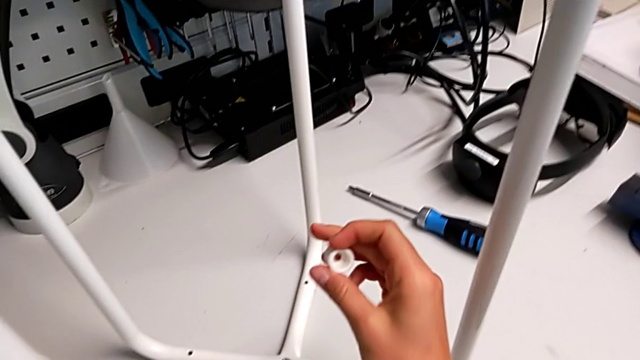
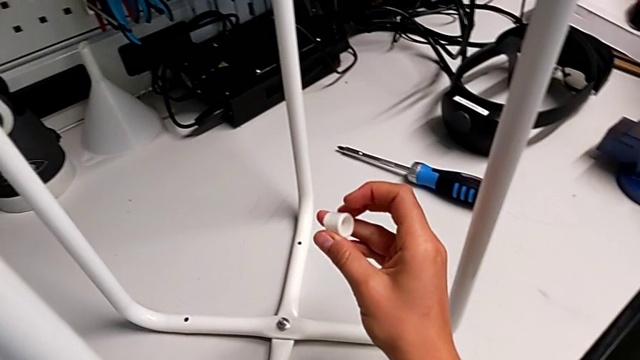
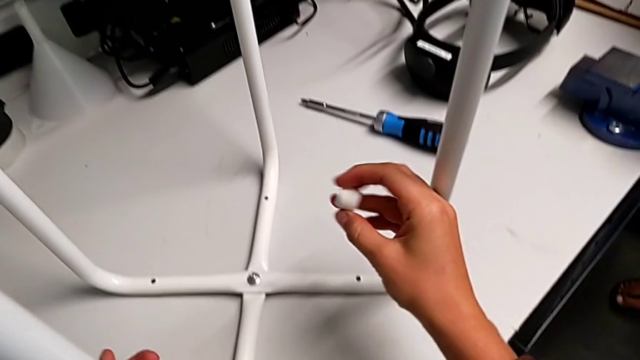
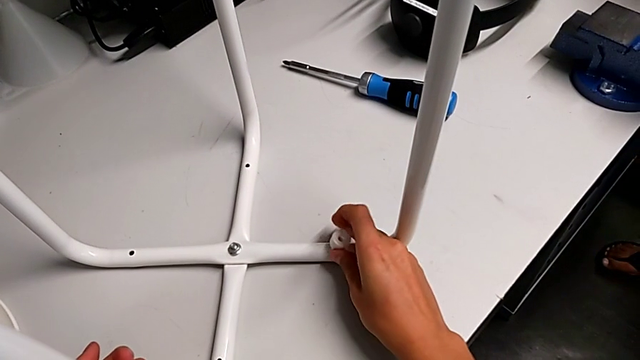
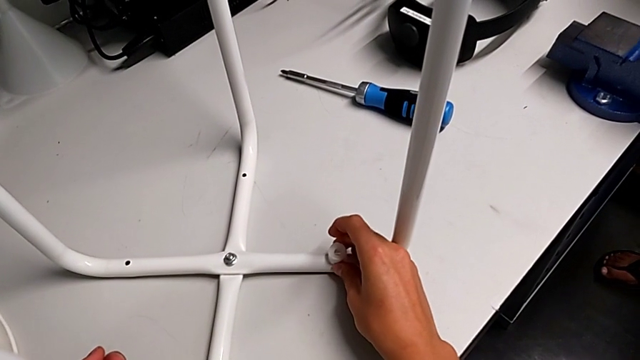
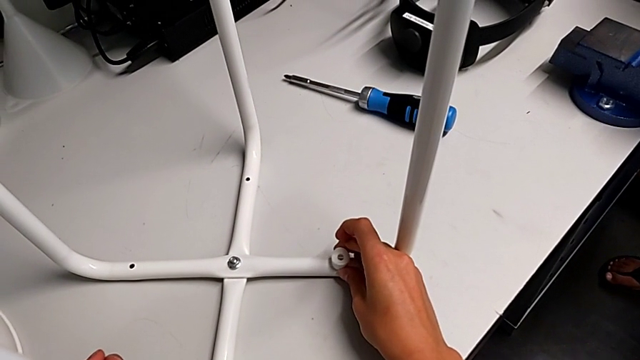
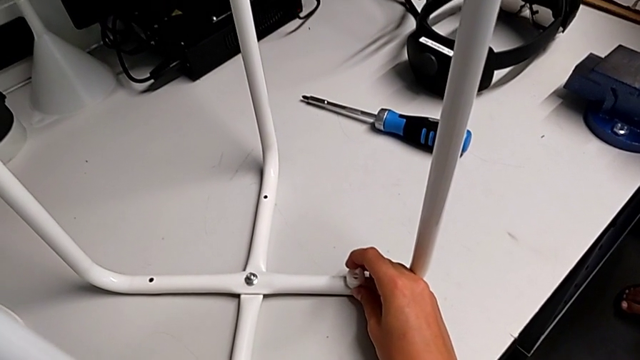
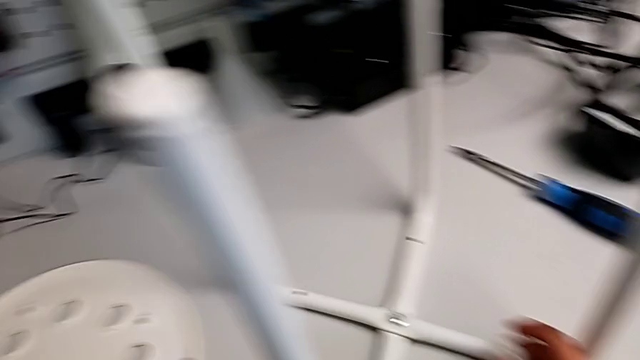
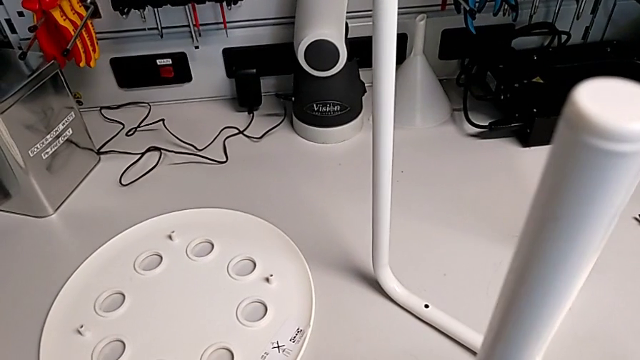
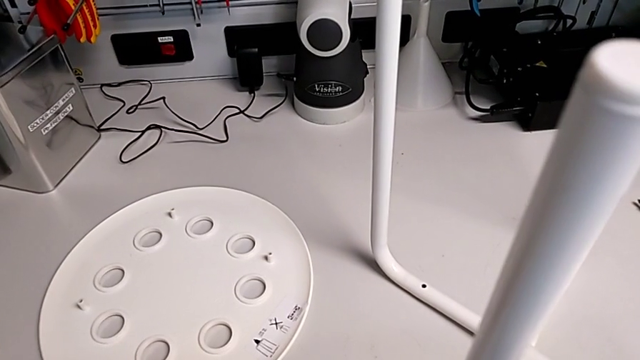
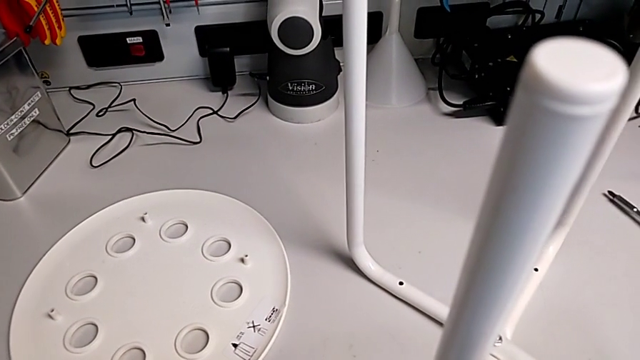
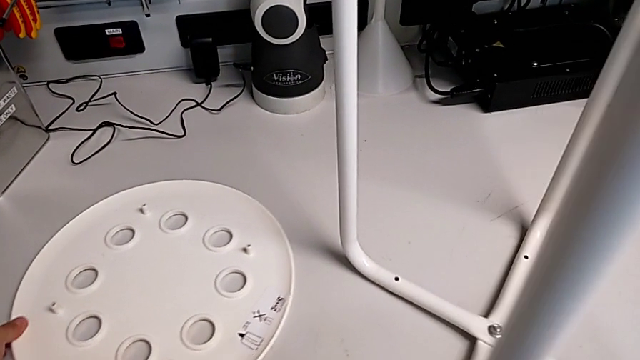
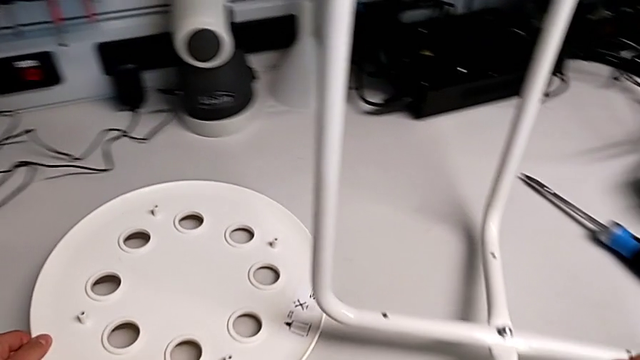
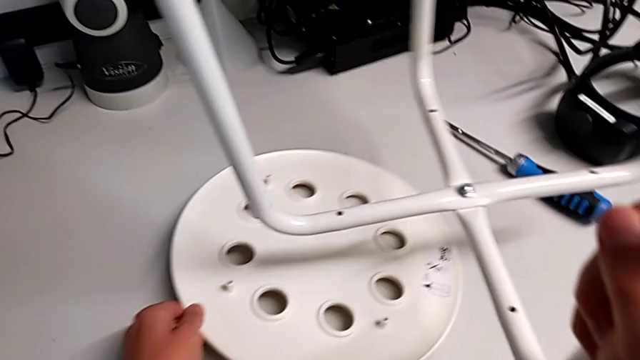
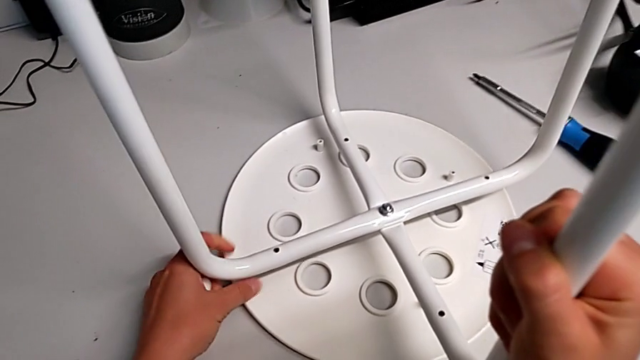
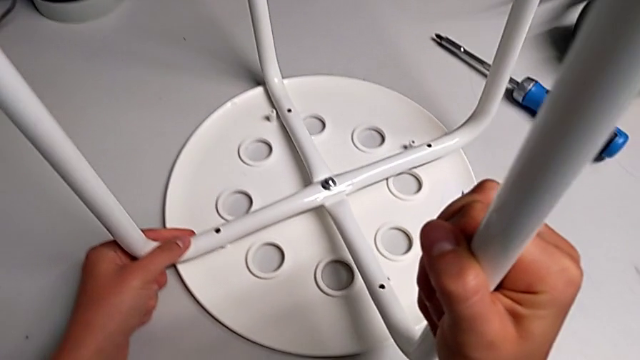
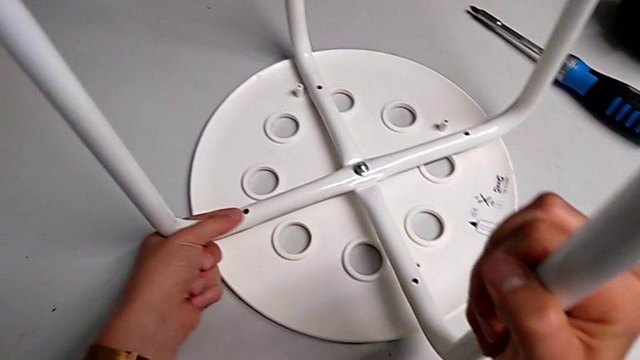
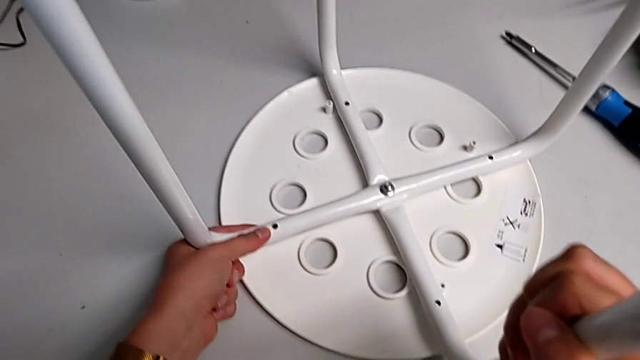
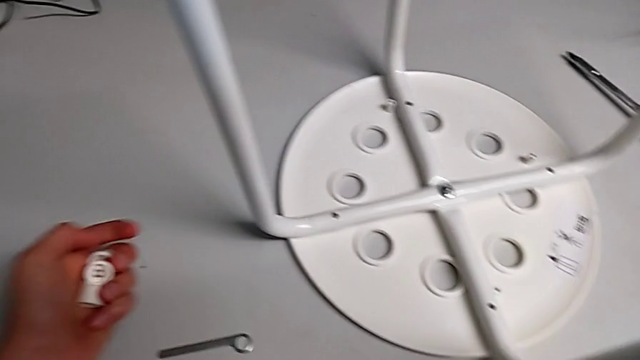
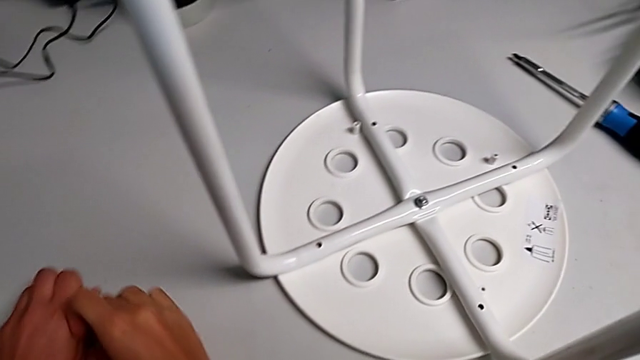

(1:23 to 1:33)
The camera wearer is assembling the seat with the legs. They wrongly hold the washer and place it on a leg without putting on the seat of the stool, approach the seat, grab the seat with the left hand, lift the leg with the right hand, slide the seat with the left hand, place the leg and place the washer.

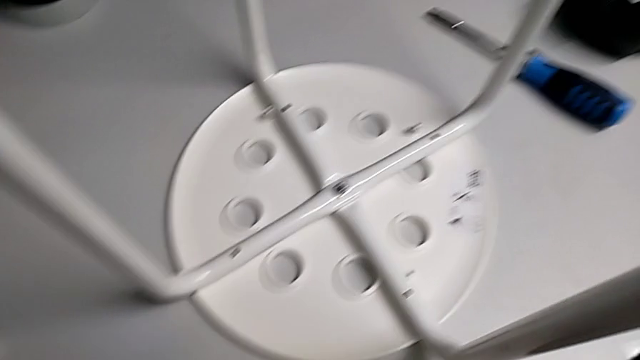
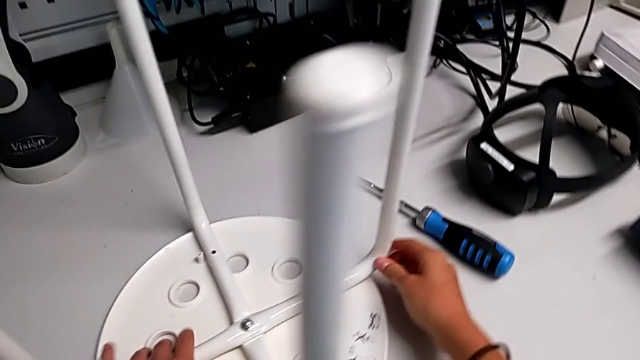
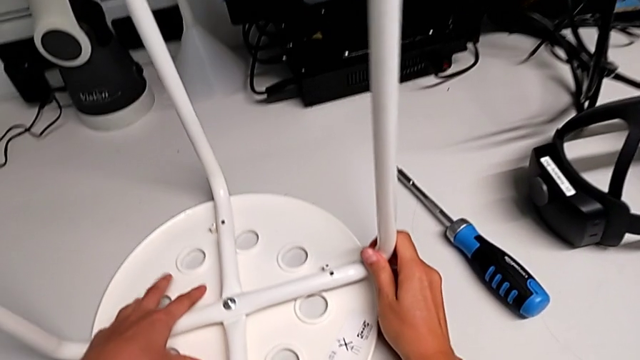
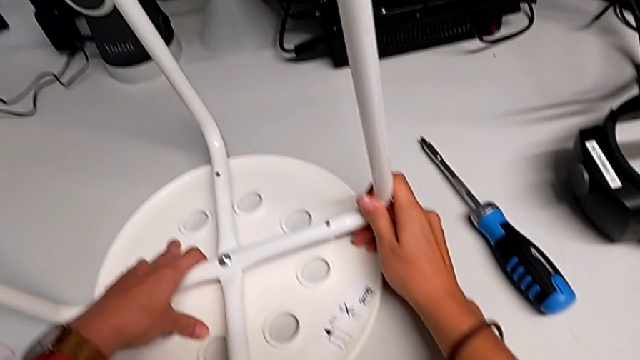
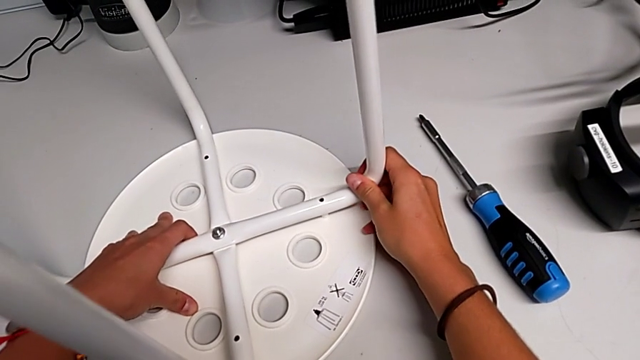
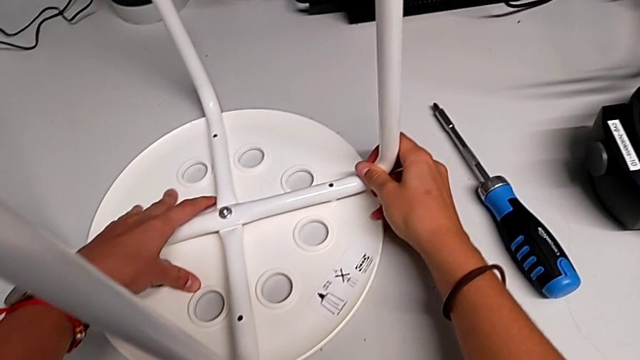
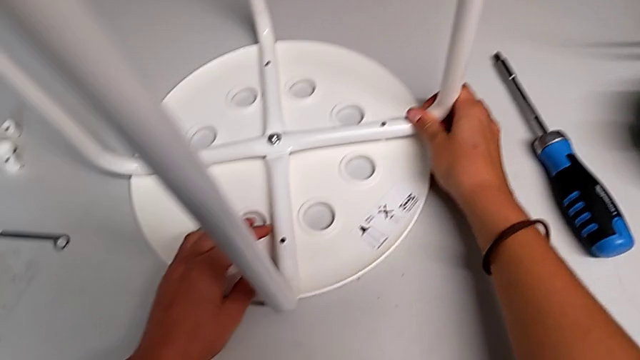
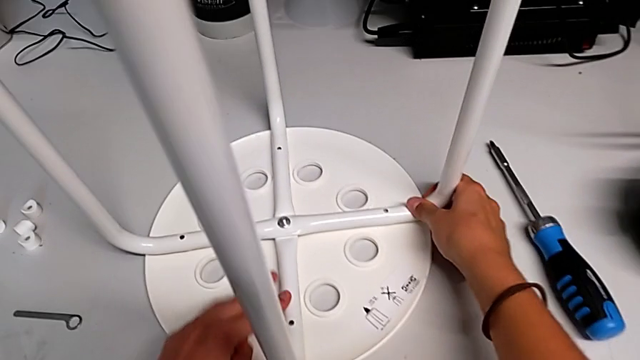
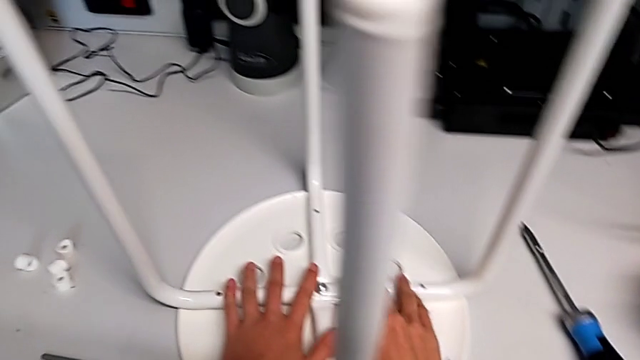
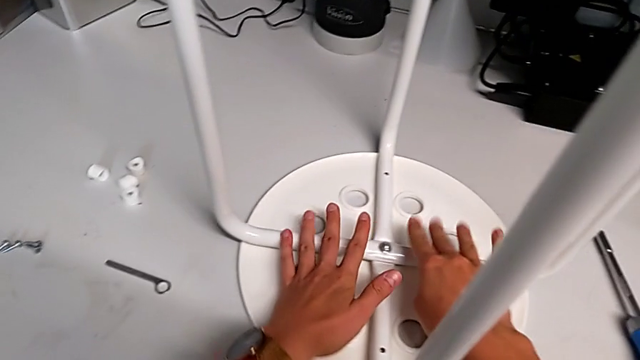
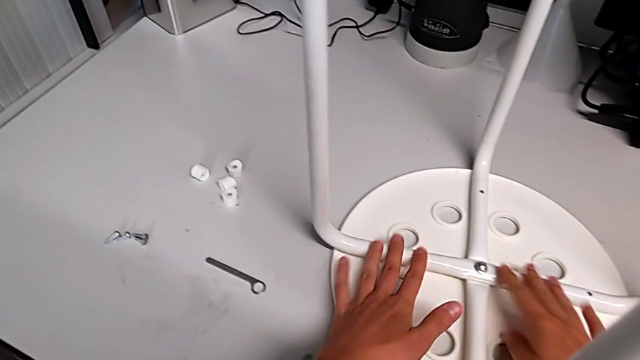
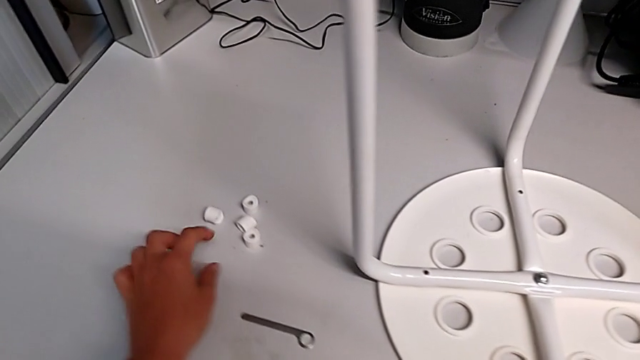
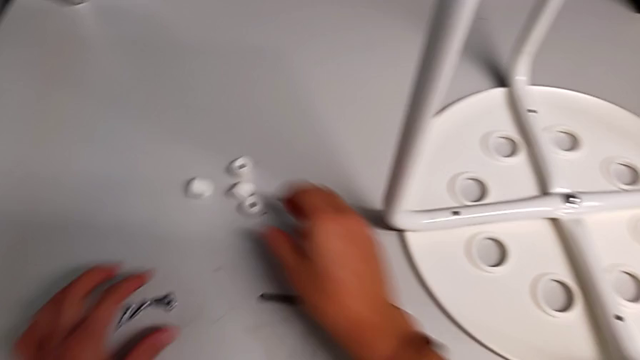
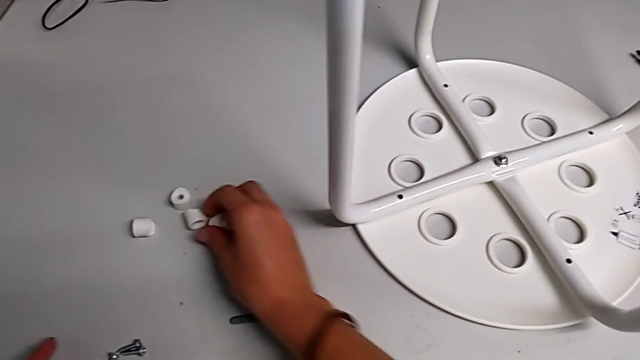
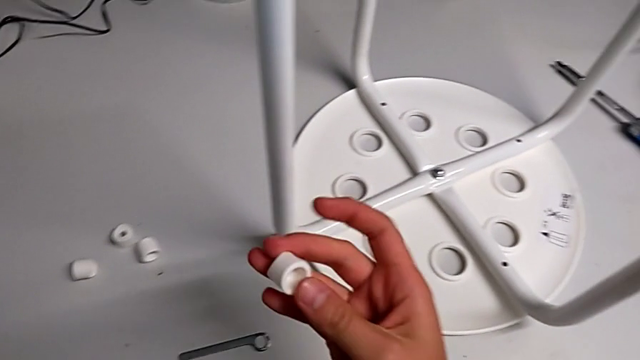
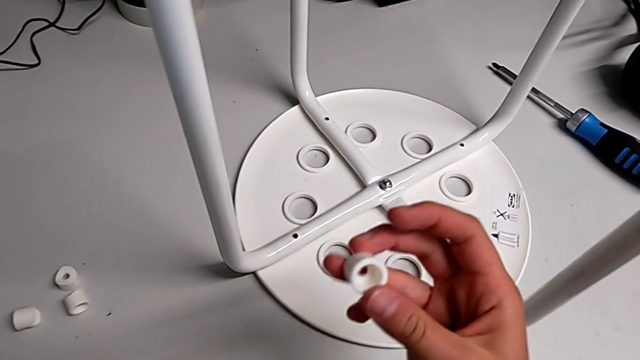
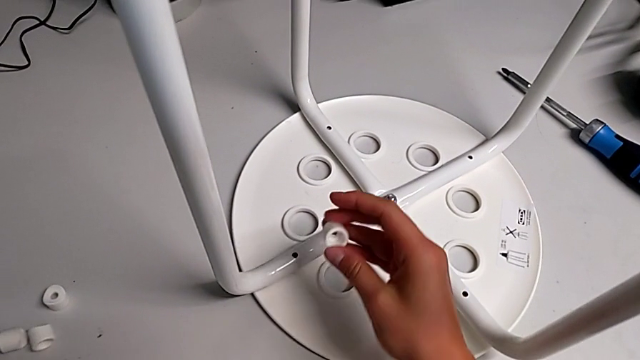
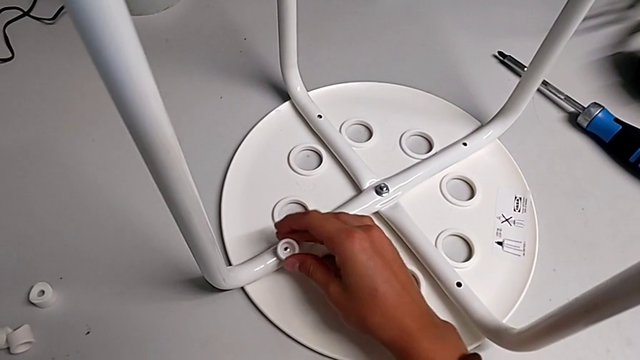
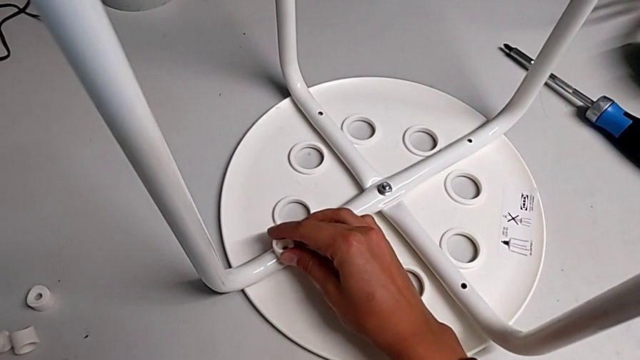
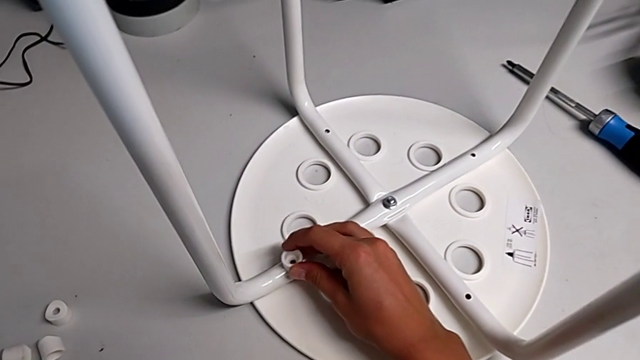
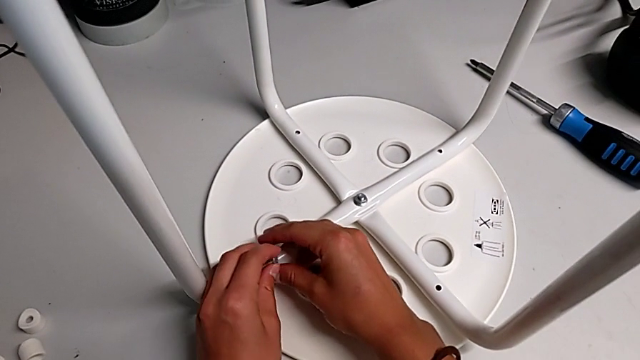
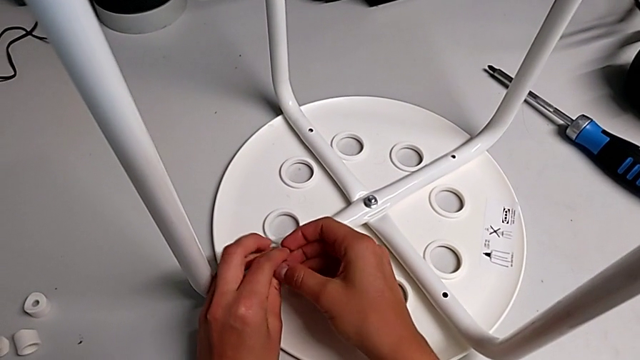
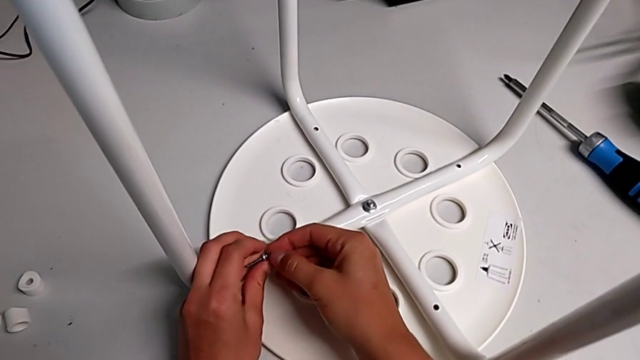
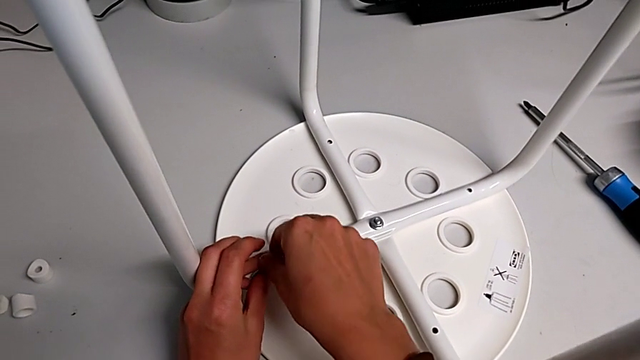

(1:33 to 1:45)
The camera wearer is assembling the seat with the legs. They grab the leg, assemble it, inspect it, approach the washer, grab it, approach the leg, place the washer, grab the screw with the left hand and grab it with the right hand.
